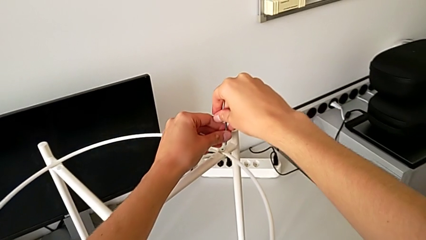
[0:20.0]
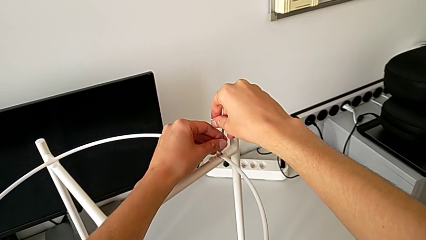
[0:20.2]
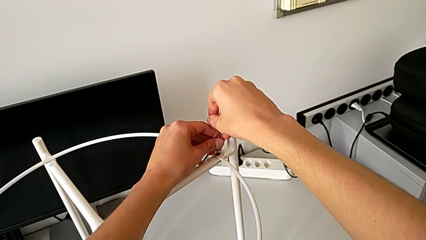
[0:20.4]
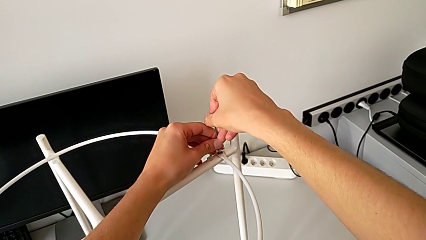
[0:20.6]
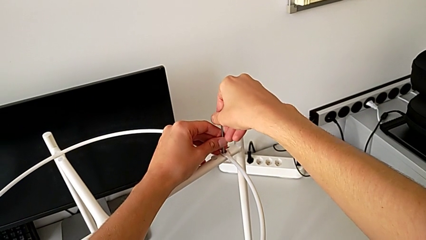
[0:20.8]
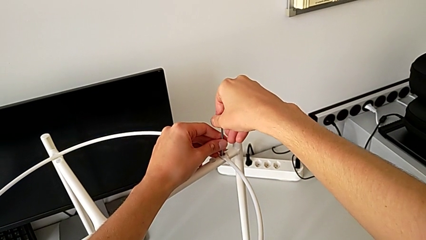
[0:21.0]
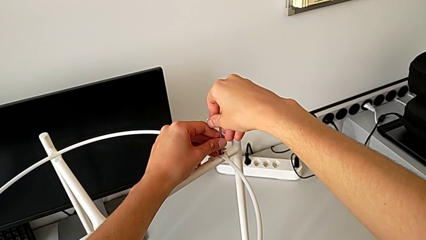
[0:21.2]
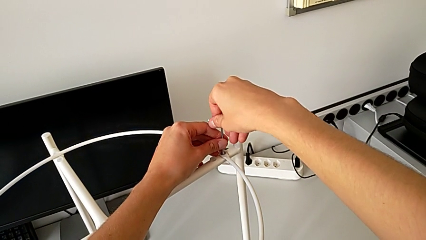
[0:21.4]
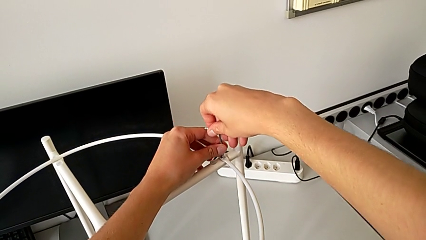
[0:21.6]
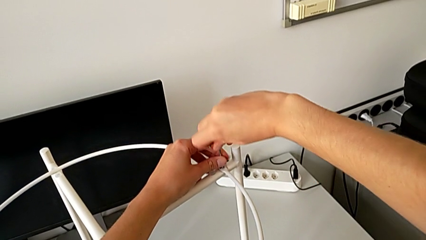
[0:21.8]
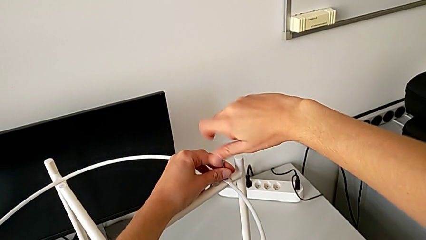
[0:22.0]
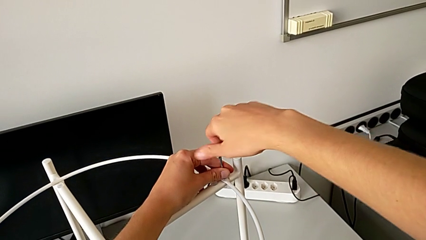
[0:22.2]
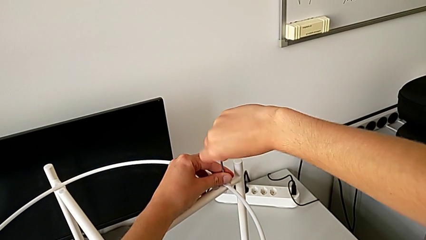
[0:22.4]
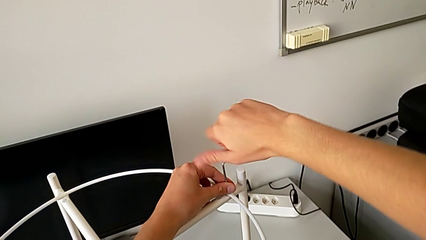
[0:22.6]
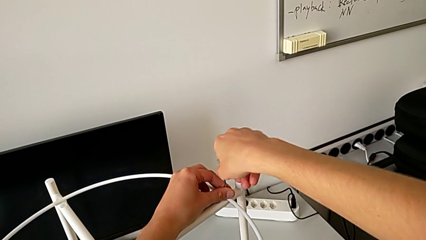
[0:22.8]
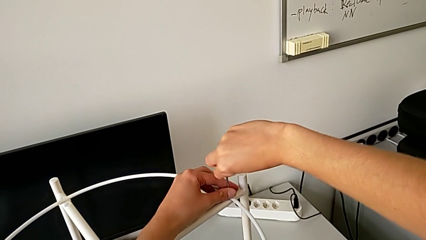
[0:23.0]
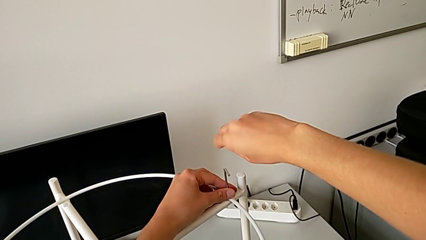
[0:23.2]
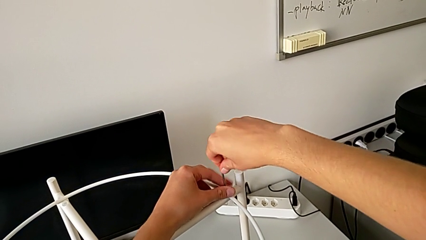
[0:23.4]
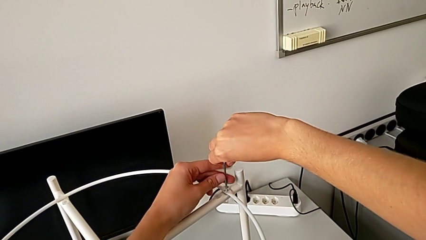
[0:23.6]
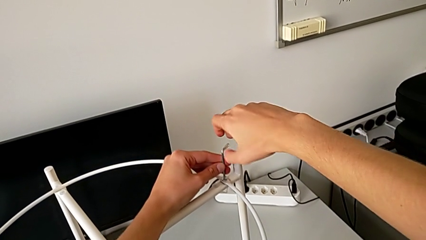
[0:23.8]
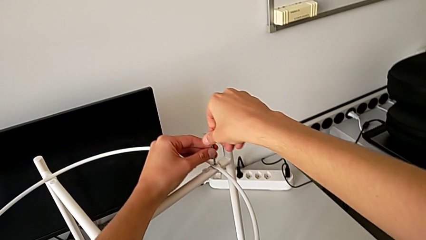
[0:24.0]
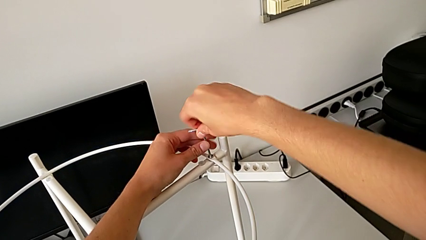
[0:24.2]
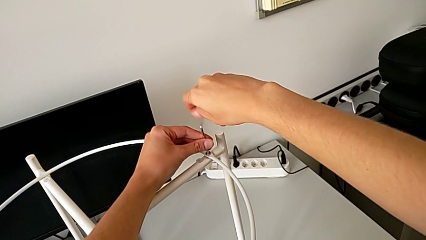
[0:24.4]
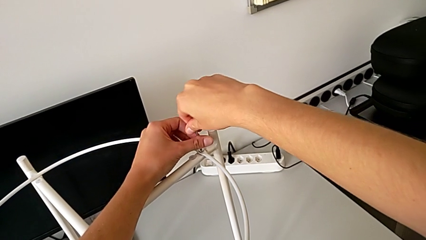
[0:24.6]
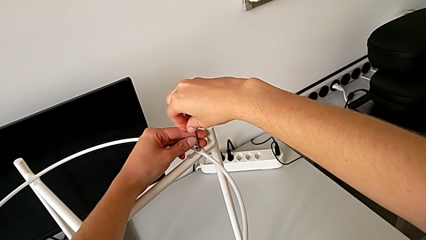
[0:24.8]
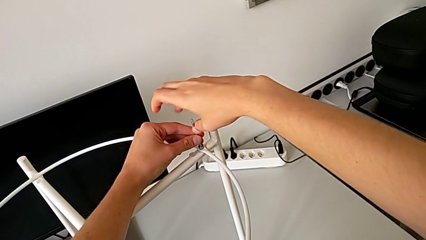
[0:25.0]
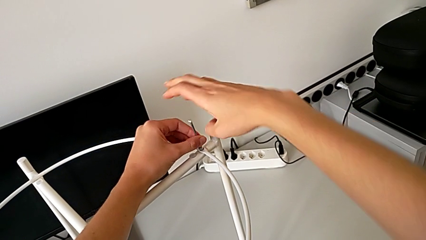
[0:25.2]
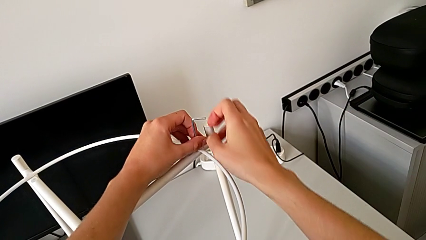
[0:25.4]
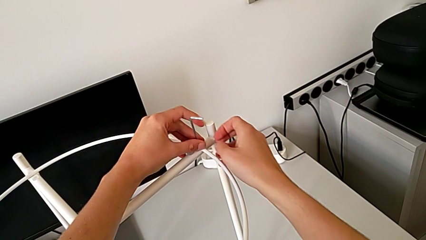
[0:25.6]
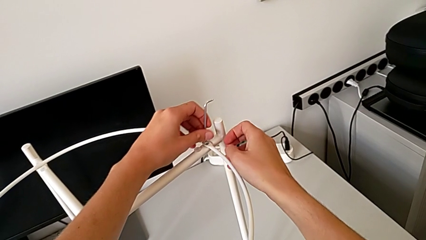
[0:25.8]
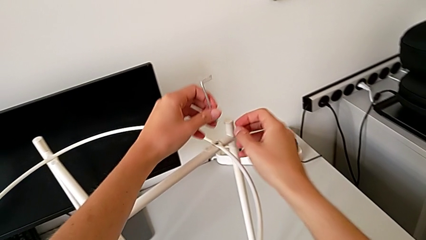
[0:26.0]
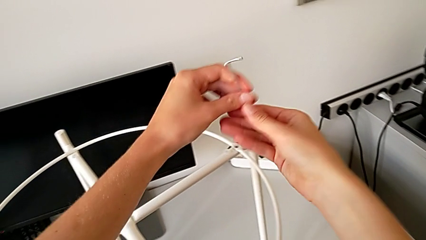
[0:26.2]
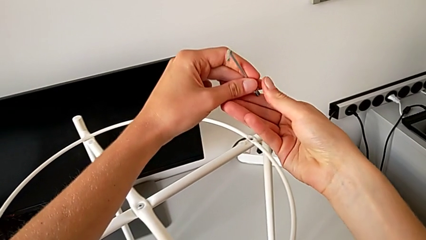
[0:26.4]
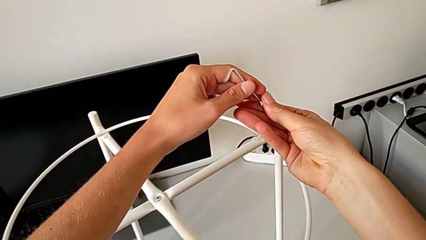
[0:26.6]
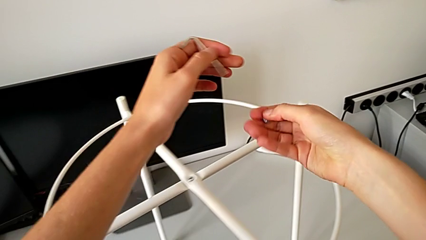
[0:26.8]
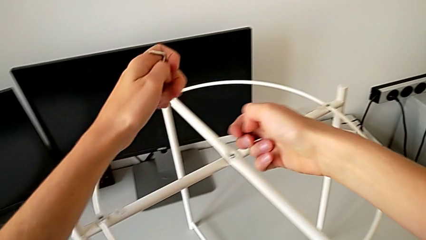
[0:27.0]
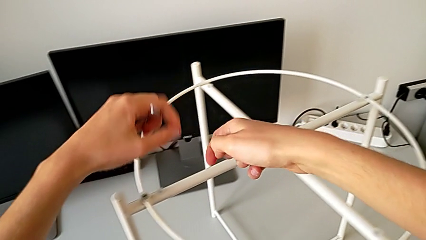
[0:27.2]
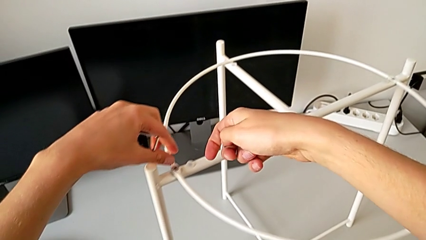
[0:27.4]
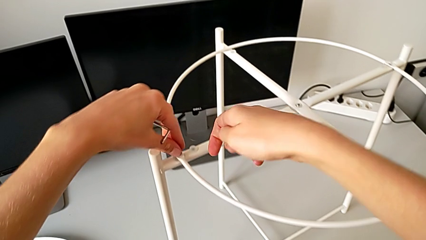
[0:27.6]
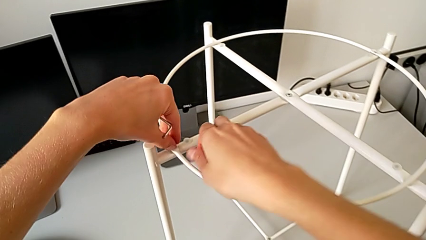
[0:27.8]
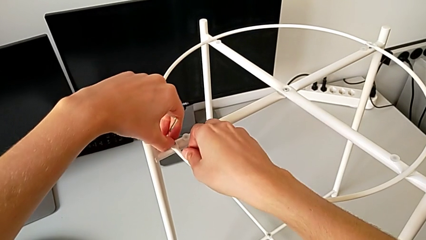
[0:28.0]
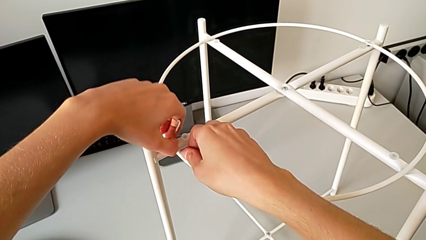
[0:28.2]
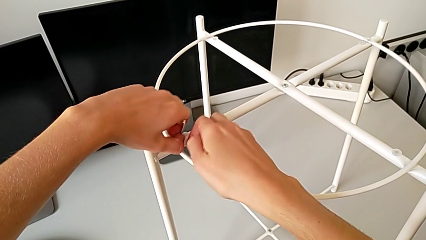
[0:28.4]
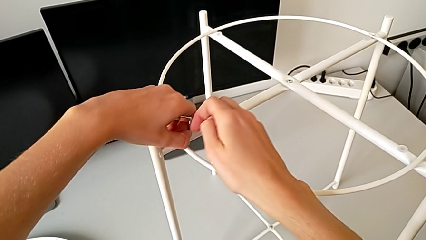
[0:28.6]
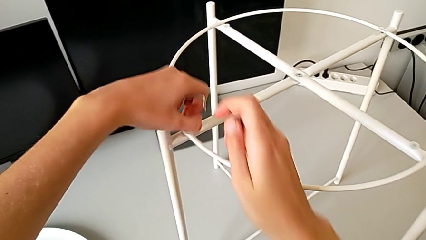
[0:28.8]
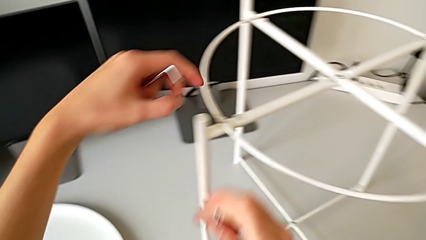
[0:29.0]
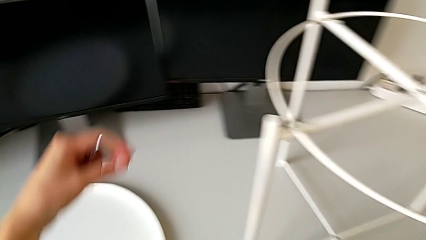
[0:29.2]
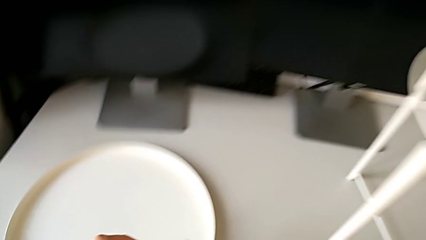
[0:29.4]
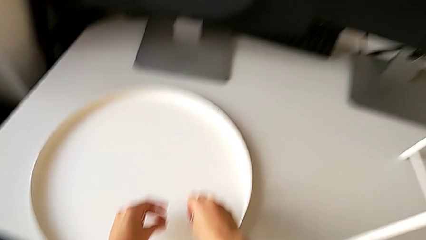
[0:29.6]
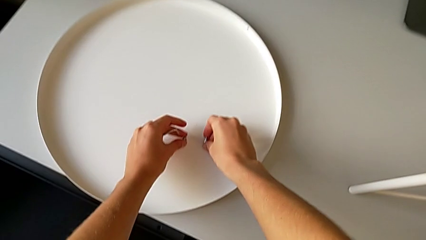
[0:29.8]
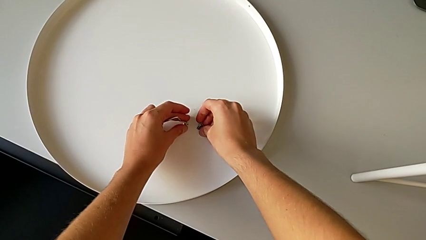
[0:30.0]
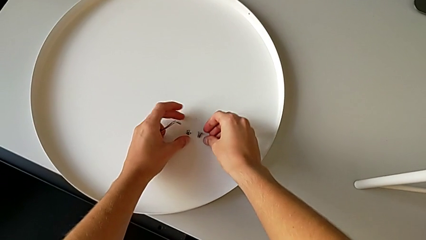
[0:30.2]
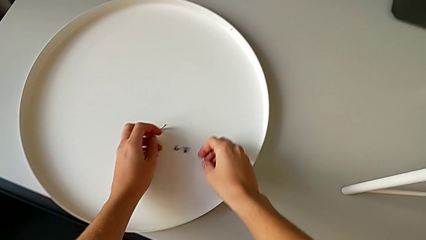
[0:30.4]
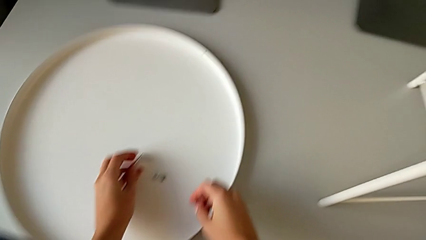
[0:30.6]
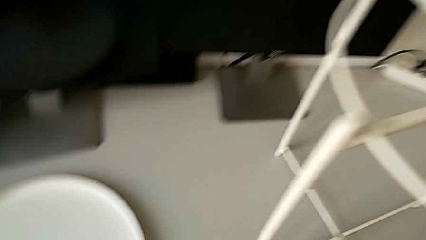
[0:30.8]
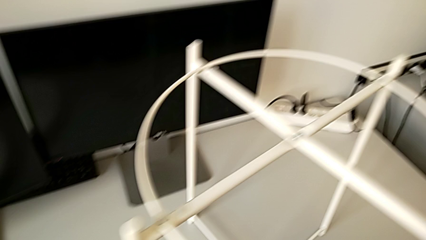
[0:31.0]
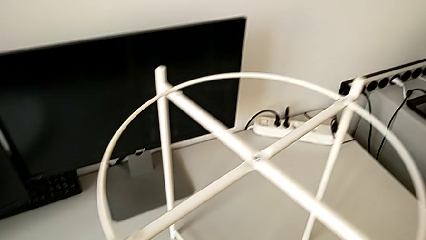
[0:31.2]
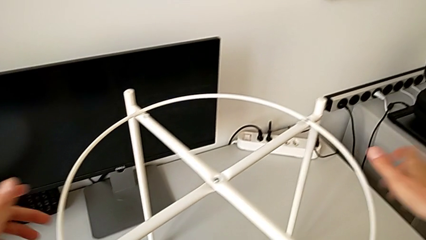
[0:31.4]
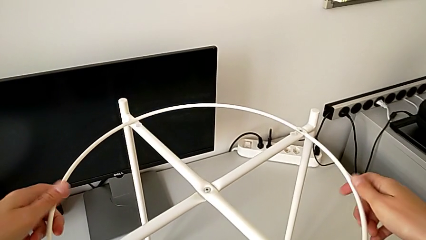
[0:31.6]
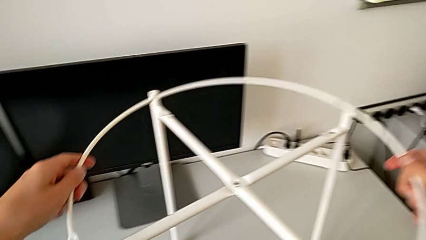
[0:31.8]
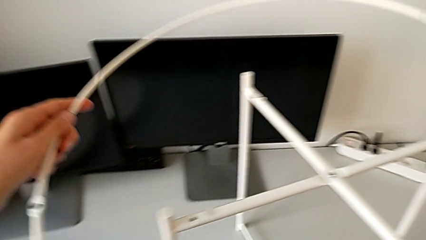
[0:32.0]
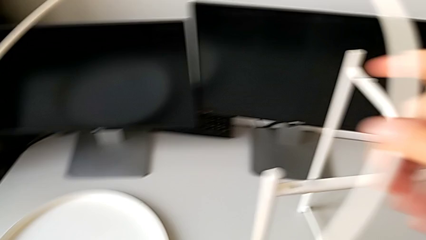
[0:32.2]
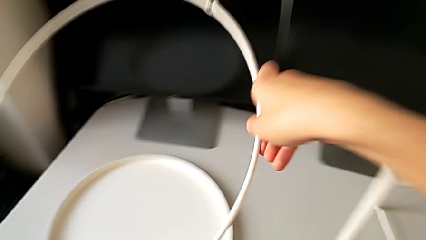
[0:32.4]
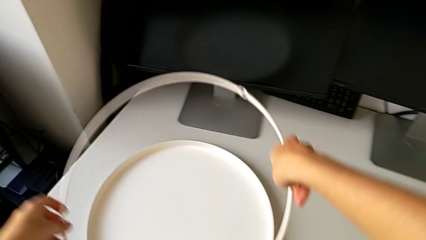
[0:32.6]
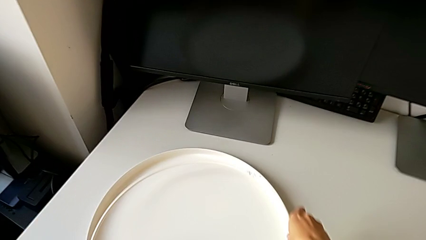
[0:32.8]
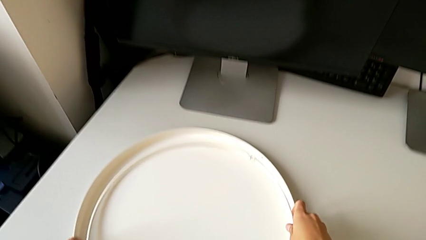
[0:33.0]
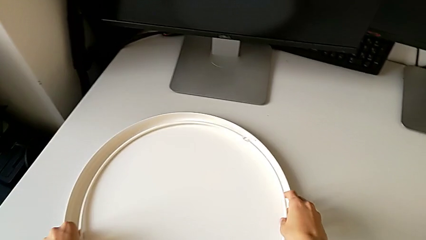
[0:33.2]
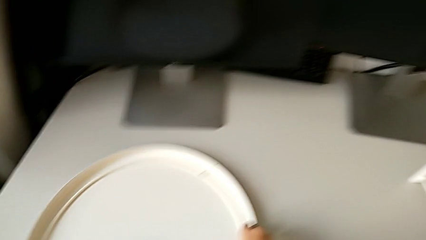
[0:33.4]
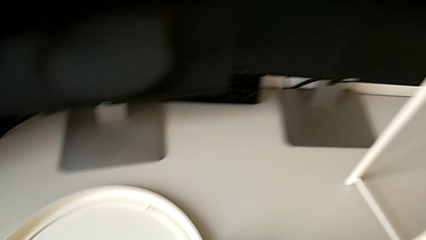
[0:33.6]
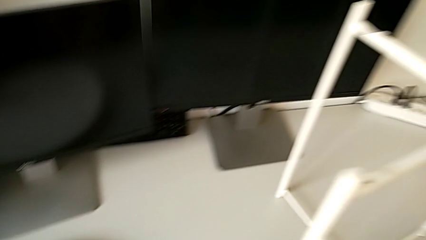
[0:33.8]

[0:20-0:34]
The camera wearer is disassembling the tray and the circle of the table. They insert the Allen wrench, unscrew the hex socket head, disassemble it, withdraw the Allen wrench, disassemble the hex socket head, place it, place the Allen wrench, disassemble the circle and place it.

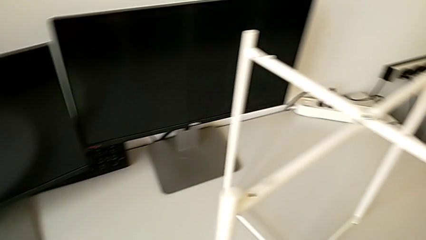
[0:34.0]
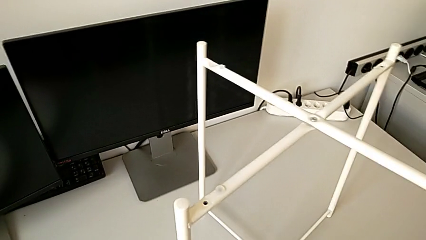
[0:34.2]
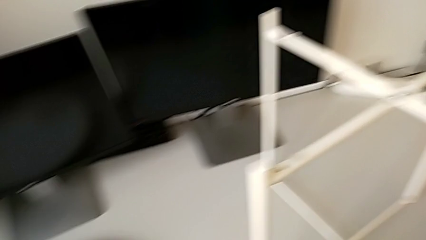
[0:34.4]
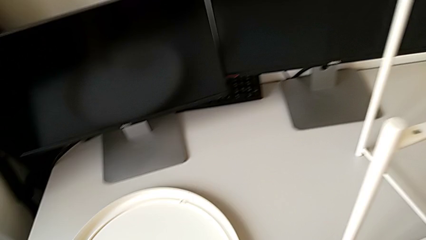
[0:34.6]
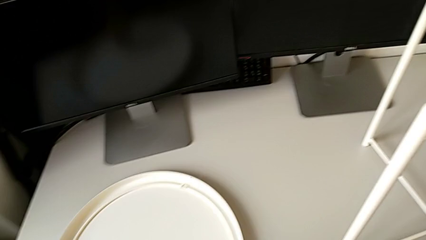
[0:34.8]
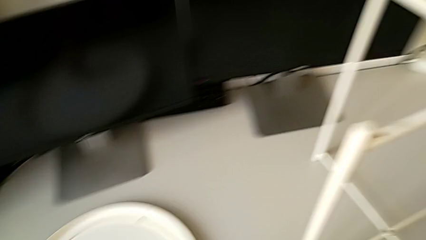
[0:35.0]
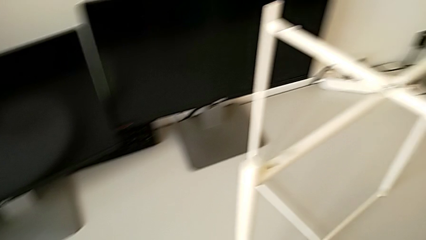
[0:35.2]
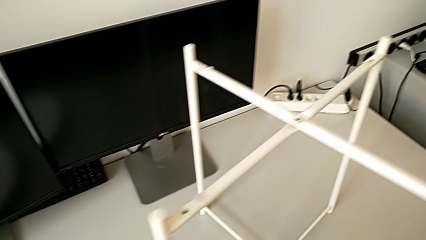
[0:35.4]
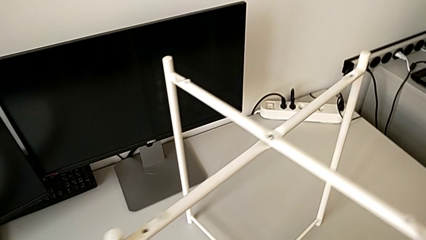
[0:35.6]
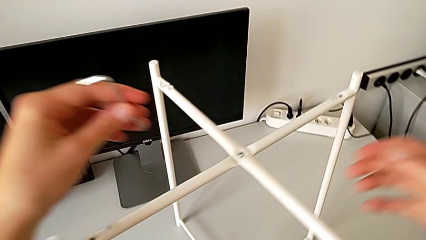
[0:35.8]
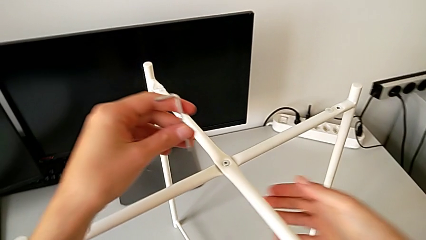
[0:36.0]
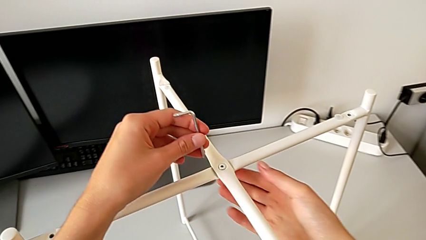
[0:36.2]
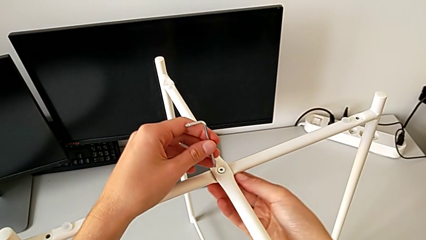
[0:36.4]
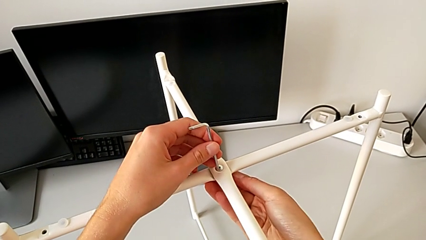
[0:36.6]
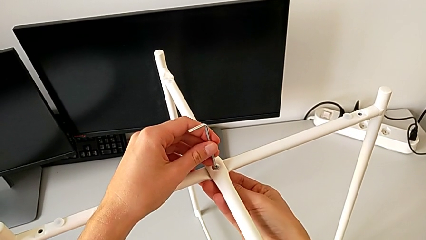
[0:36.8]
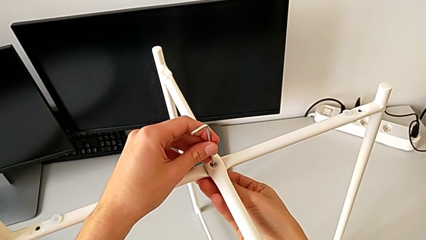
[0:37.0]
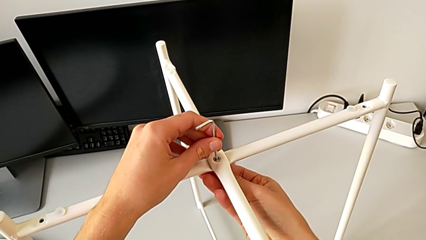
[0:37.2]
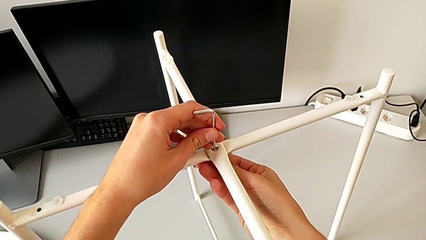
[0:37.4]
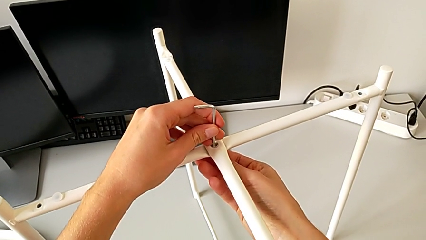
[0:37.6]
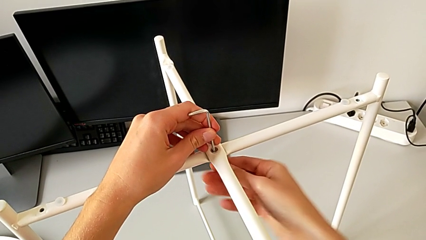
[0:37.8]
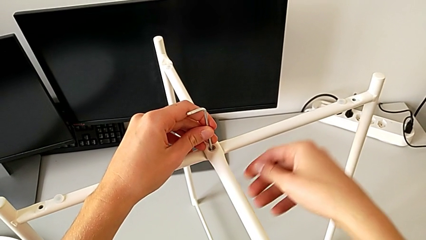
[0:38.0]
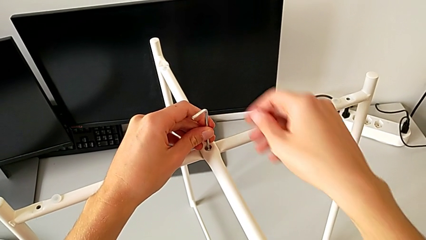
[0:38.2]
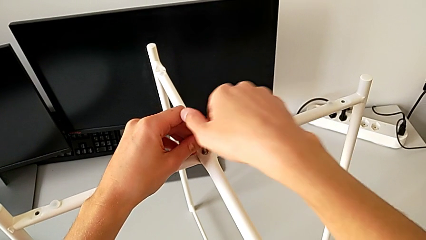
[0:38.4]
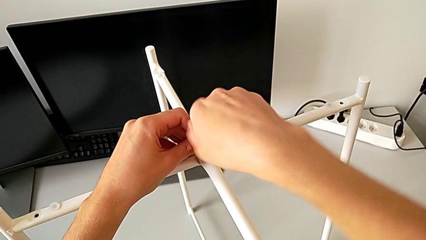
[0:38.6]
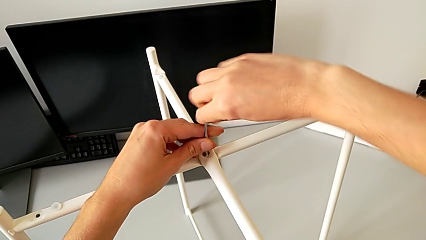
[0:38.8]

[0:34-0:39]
The camera wearer is unscrewing the legs of the table with an Allen wrench. They grab the Allen wrench and insert it.
